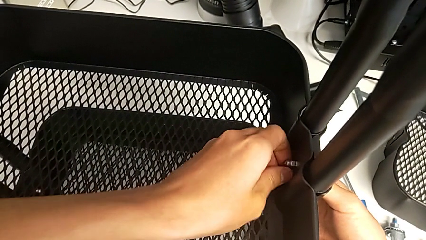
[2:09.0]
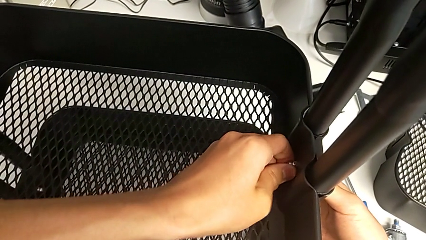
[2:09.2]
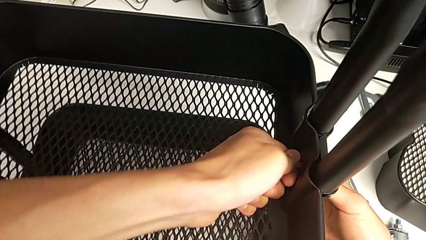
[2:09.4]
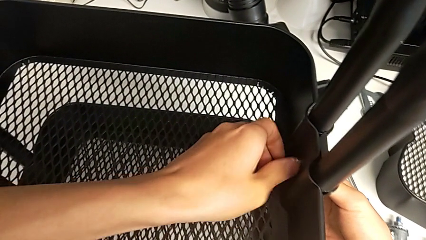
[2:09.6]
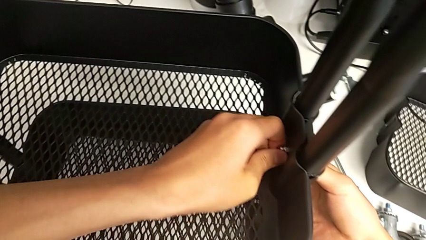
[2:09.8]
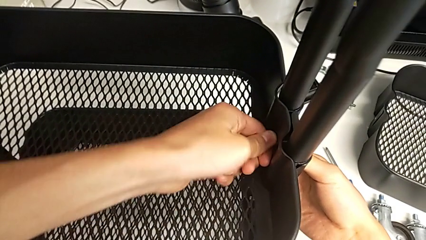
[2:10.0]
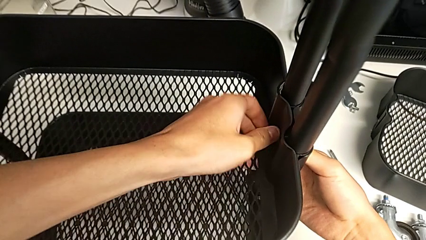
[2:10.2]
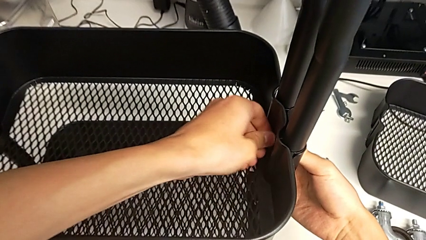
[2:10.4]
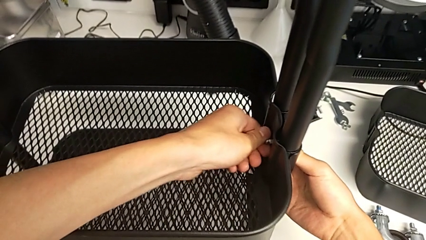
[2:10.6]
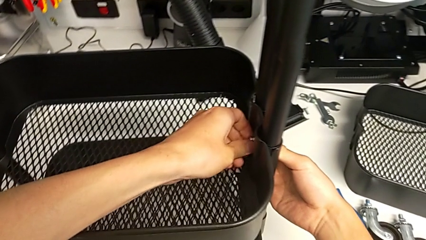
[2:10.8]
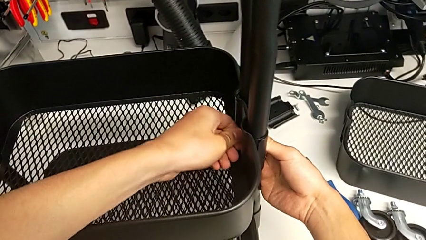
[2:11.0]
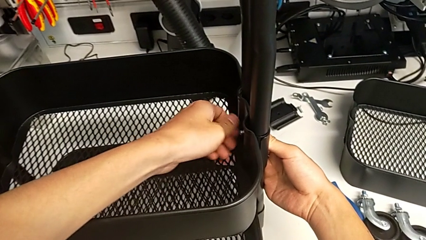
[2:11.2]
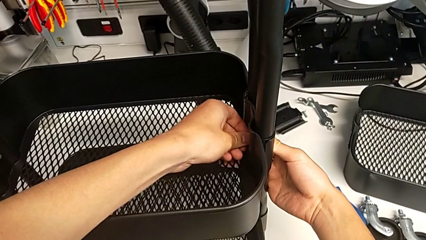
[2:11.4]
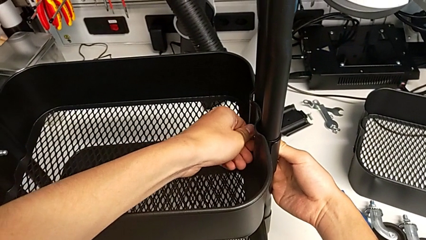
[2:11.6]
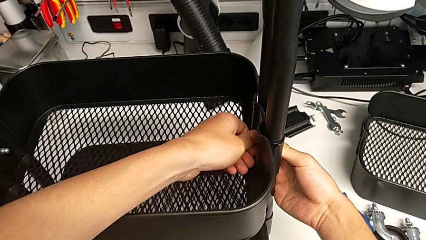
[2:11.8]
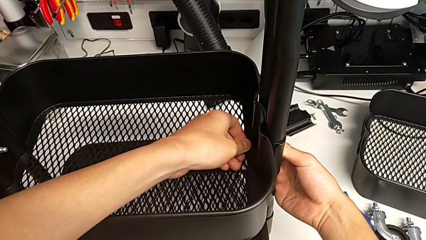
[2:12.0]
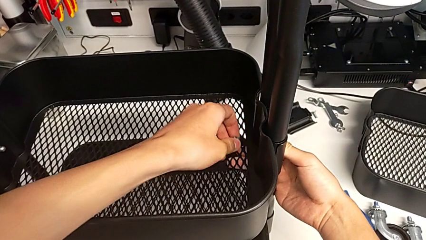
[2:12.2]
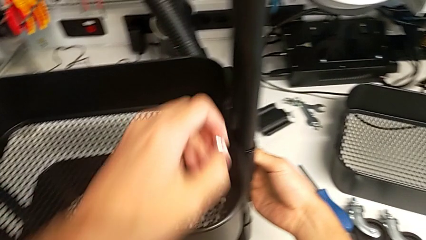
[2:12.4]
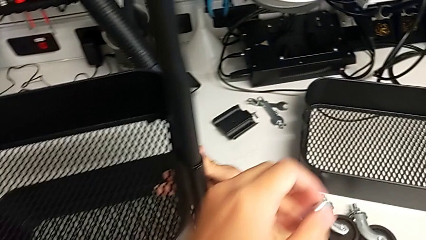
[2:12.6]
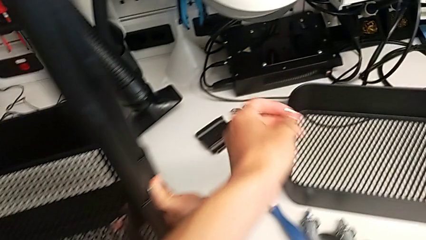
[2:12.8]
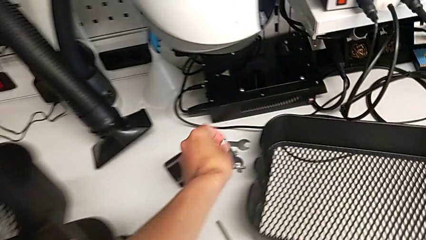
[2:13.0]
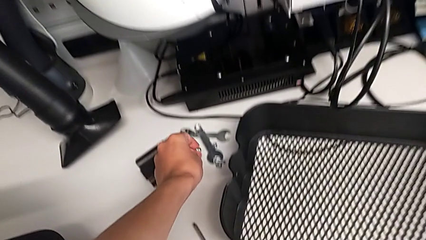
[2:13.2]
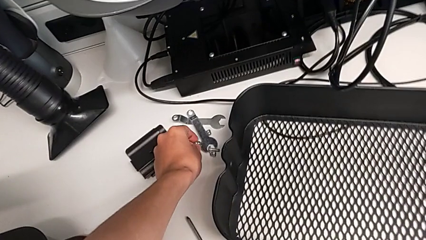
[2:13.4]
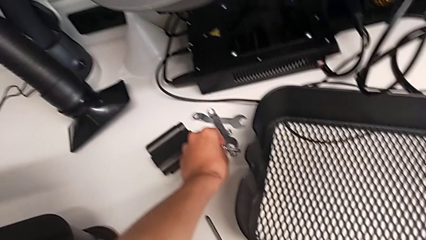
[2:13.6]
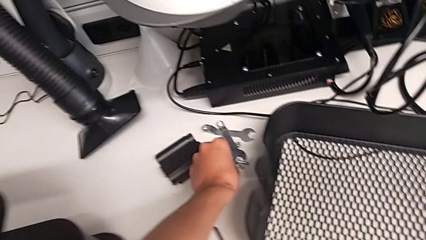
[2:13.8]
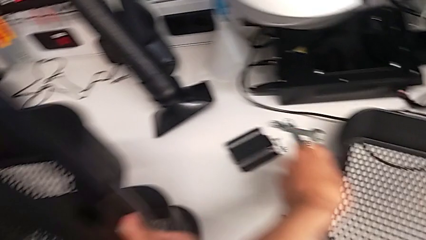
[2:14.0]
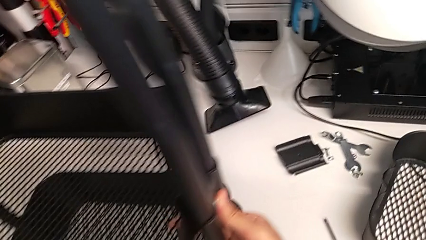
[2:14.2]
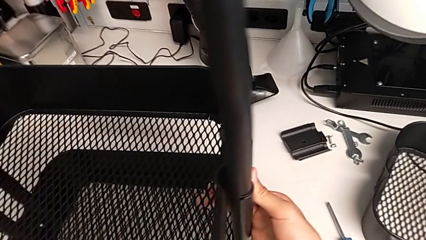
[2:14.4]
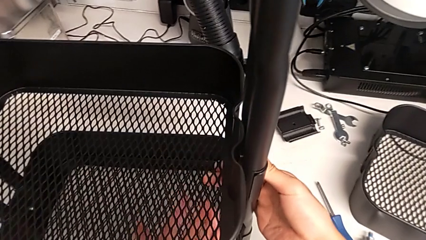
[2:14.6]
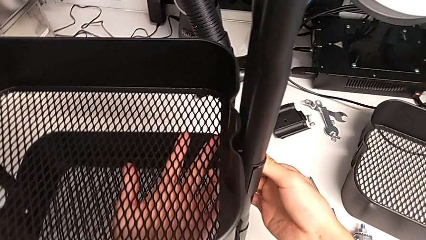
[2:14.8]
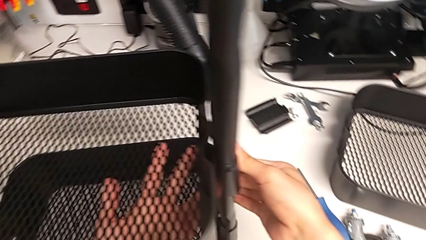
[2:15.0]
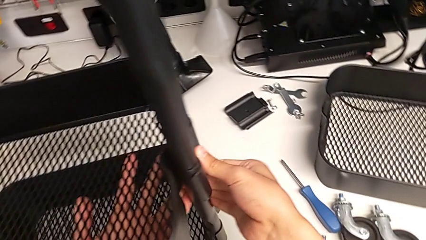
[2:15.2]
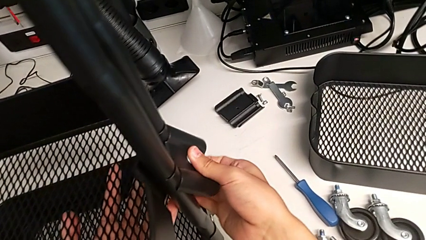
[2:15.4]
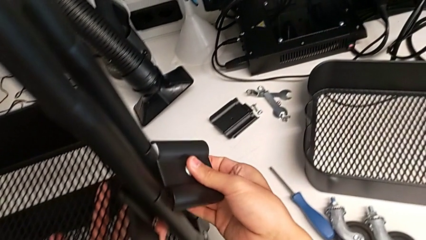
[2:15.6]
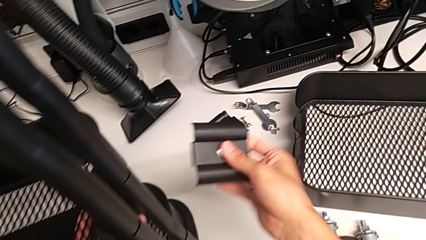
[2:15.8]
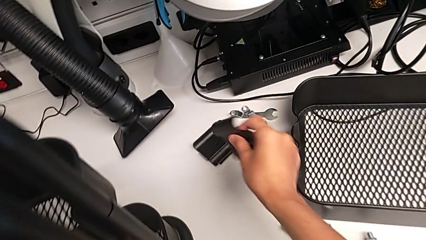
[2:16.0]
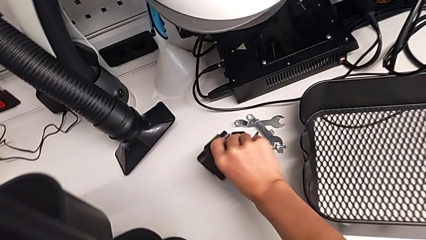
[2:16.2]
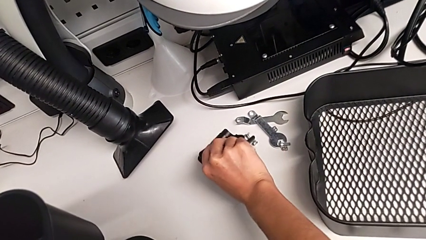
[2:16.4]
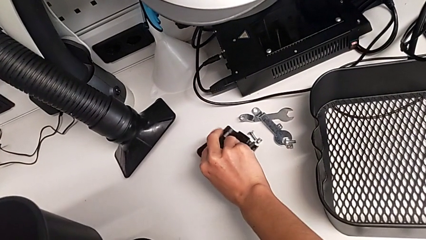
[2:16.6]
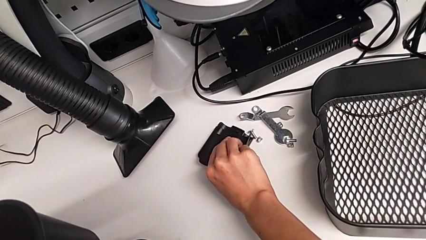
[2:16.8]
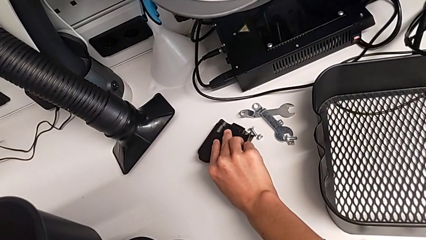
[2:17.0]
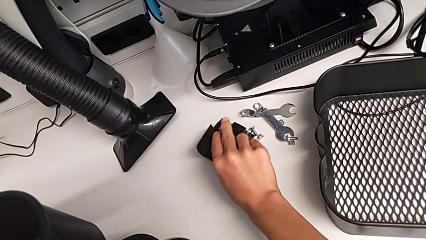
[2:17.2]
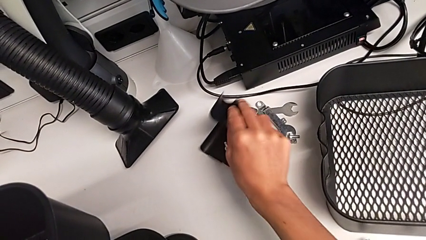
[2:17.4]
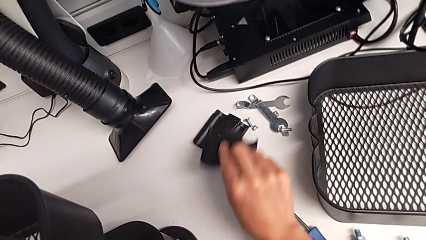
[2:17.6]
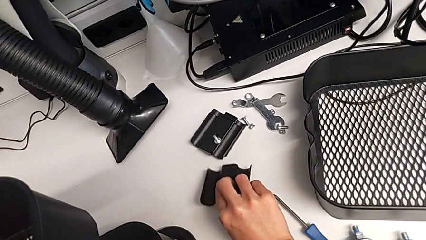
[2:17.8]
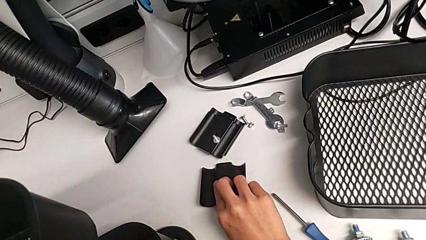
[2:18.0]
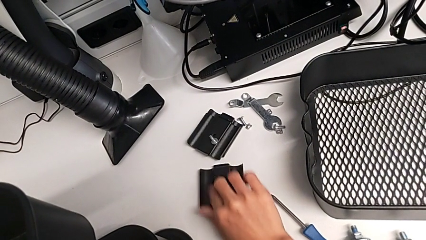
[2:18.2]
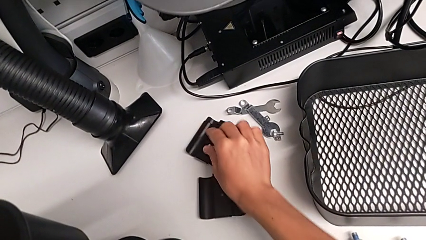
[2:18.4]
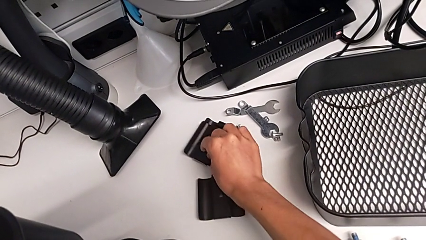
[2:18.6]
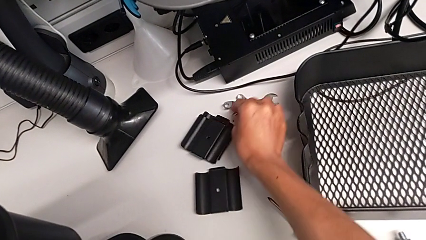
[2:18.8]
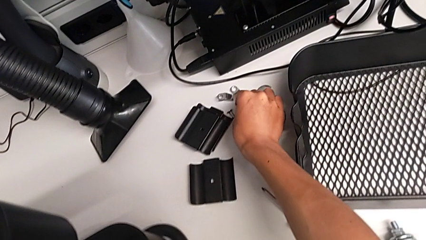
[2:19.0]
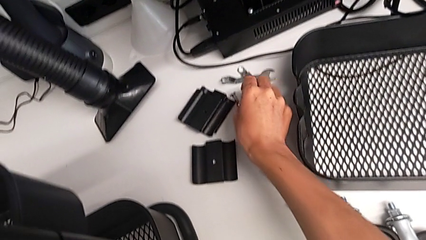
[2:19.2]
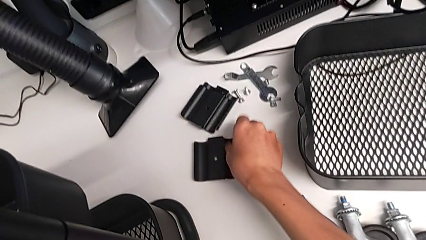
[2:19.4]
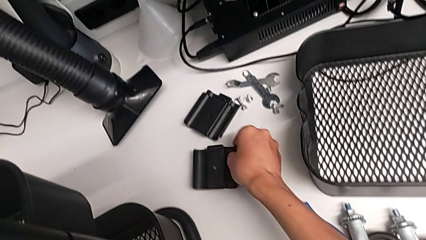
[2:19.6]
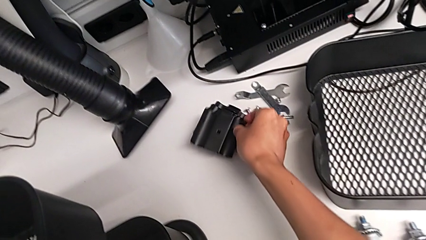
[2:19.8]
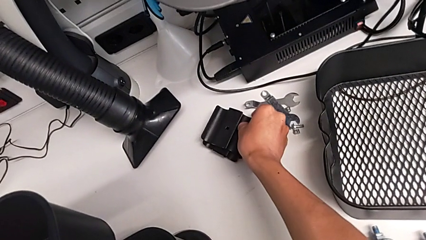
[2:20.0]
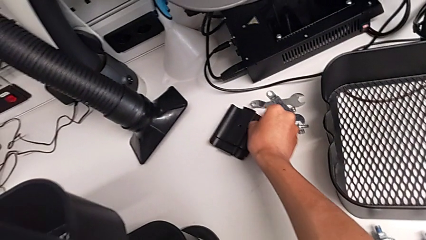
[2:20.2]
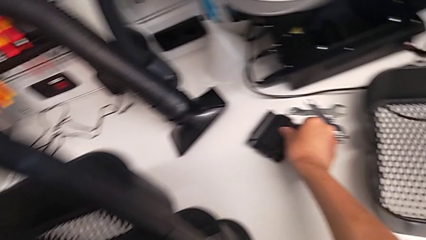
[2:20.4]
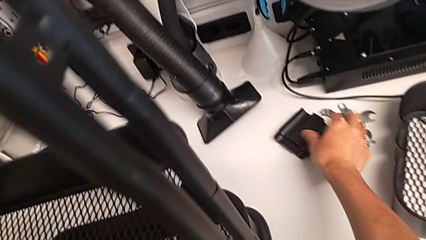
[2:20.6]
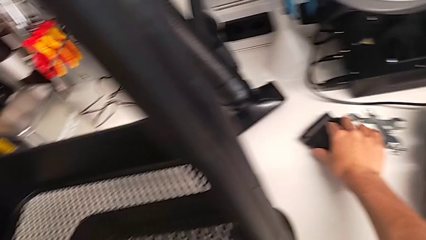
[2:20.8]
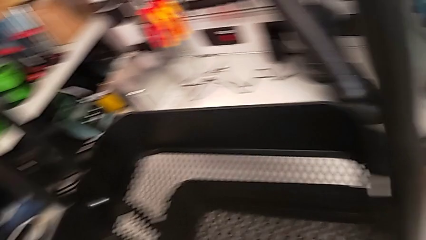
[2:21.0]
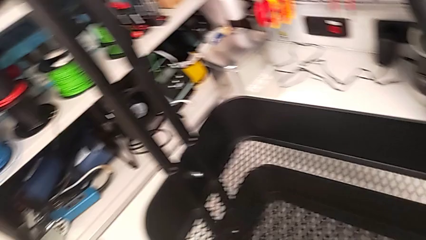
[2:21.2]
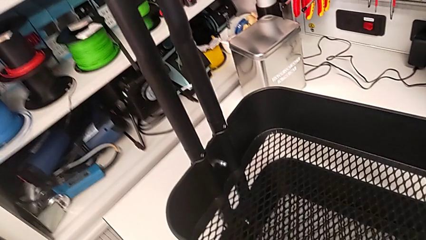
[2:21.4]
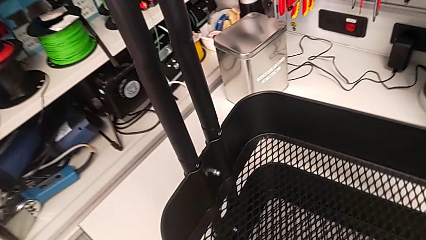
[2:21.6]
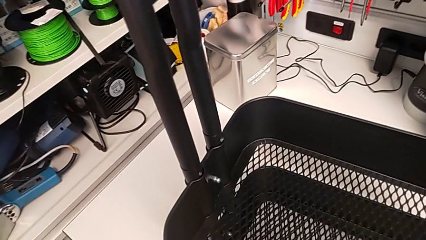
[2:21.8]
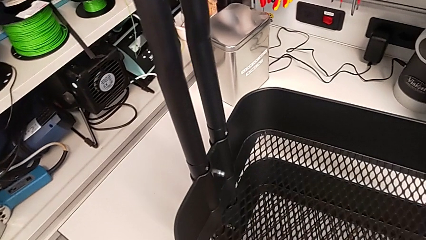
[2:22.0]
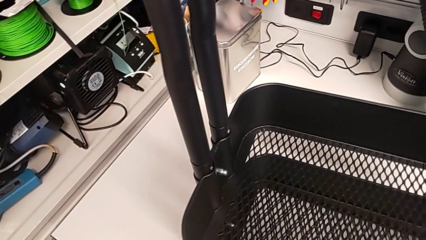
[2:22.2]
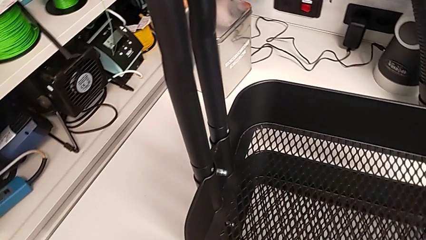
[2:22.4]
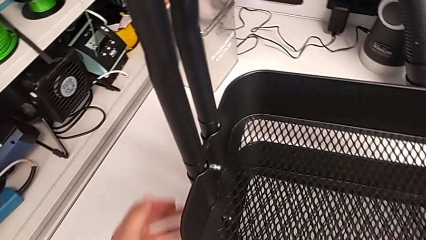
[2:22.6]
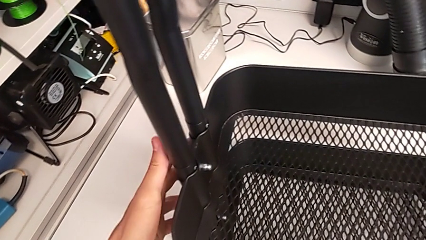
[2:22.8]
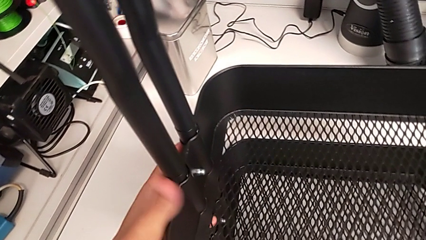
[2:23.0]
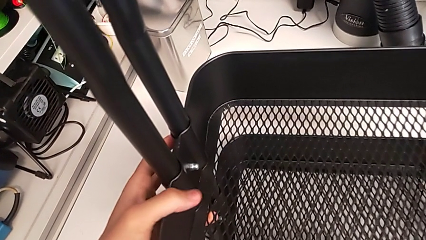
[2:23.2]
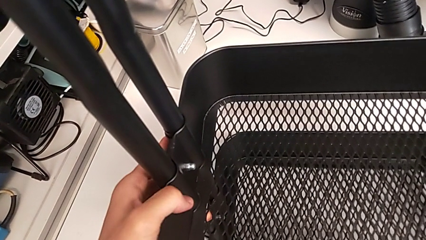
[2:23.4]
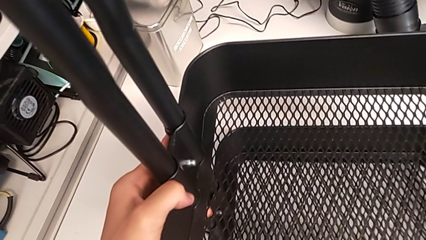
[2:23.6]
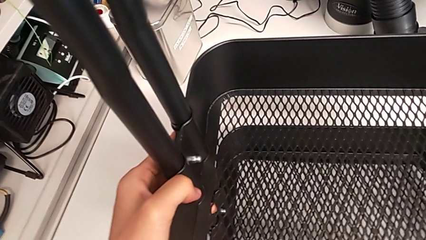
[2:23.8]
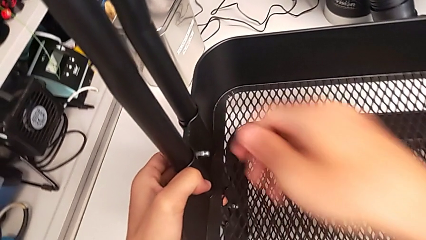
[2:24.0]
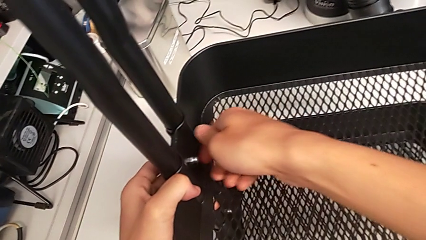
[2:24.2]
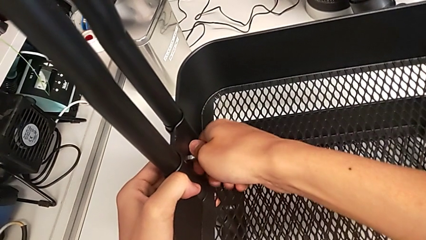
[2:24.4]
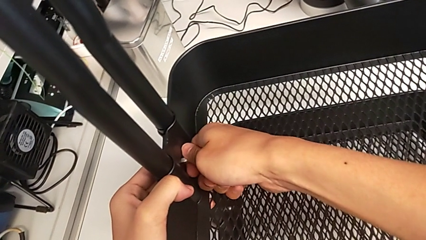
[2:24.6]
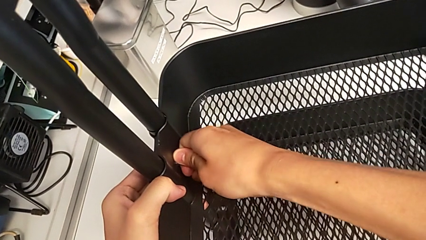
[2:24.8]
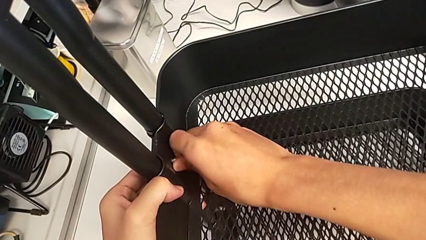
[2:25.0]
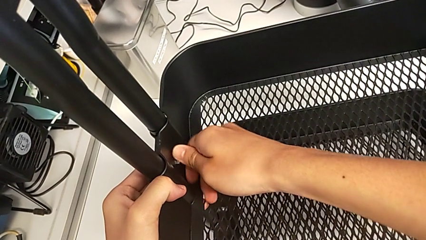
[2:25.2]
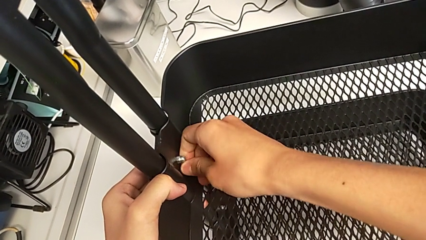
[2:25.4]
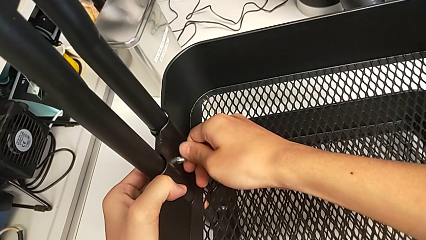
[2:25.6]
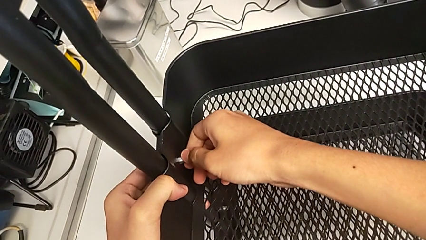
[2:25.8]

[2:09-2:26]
The camera wearer is disassembling the tray in the middle. They unscrew the first hexagon cap nut, withdraw it, withdraw the first bracket, place the first bolt, grab the bracket, approach the utility cart and touch the second hexagon cap nut.
